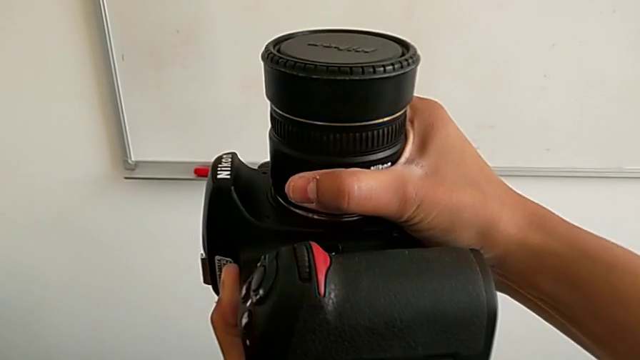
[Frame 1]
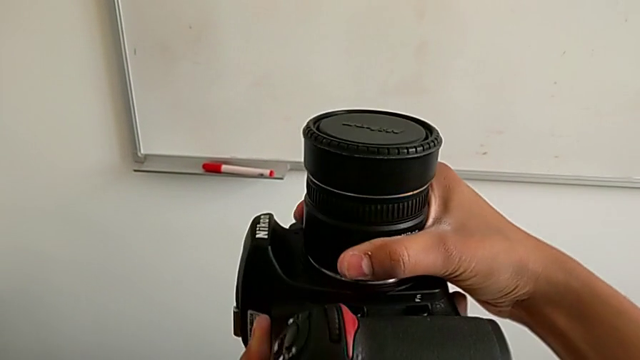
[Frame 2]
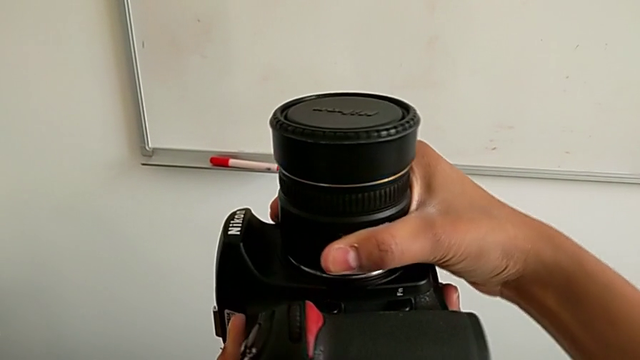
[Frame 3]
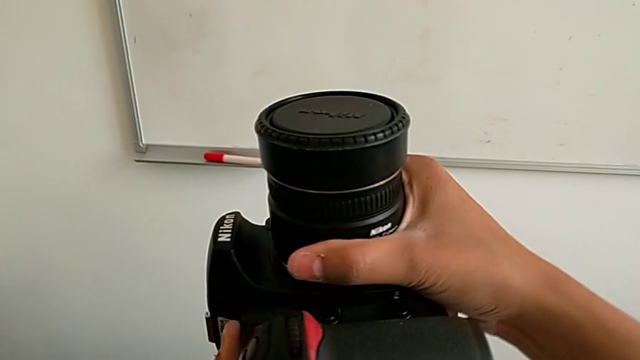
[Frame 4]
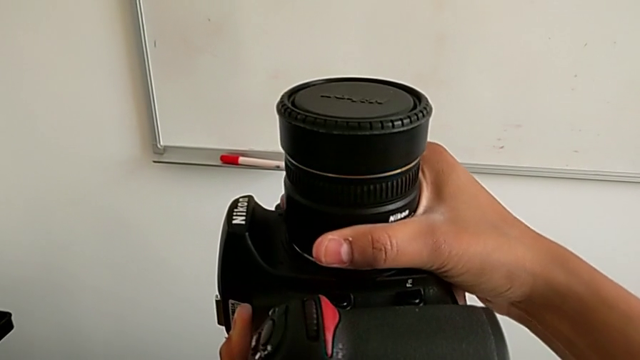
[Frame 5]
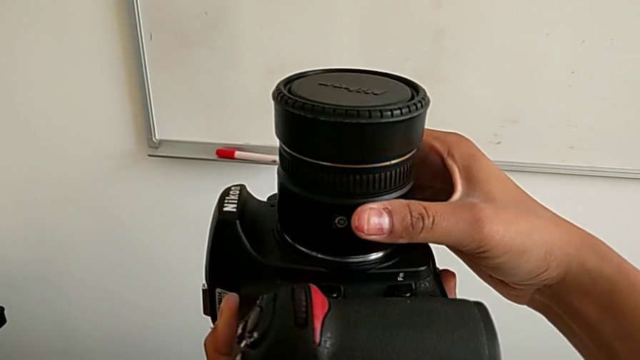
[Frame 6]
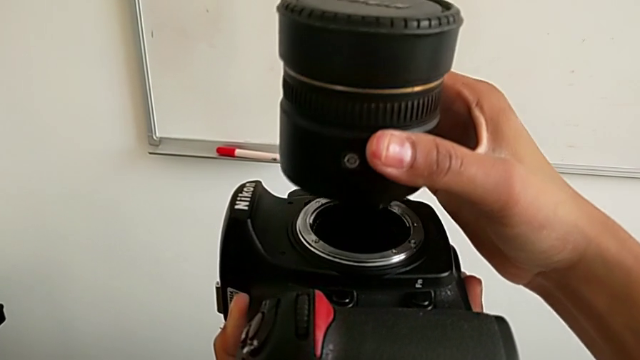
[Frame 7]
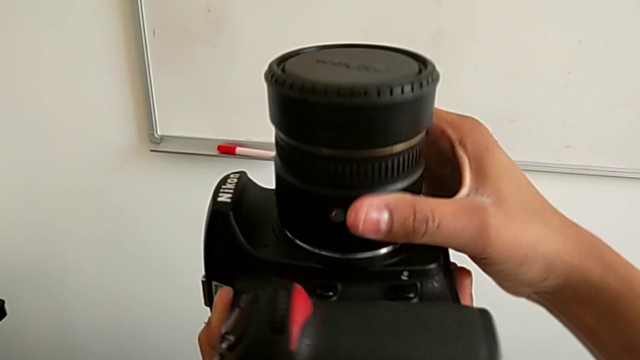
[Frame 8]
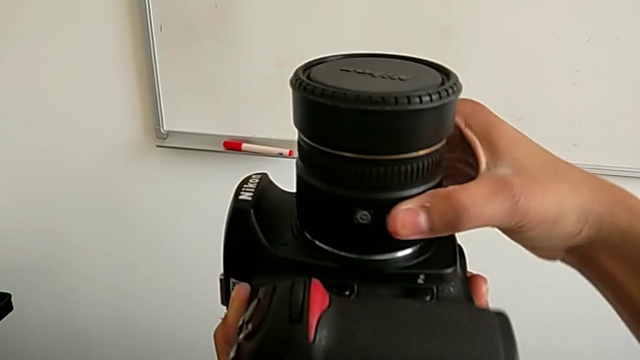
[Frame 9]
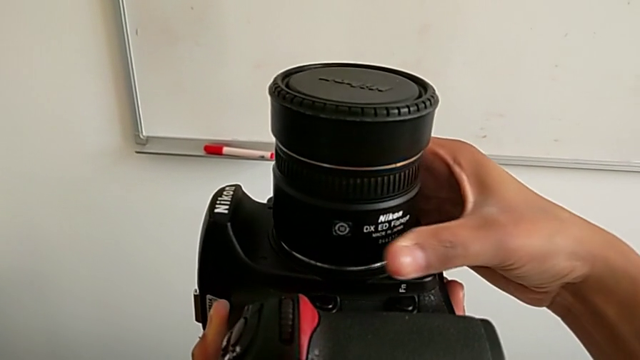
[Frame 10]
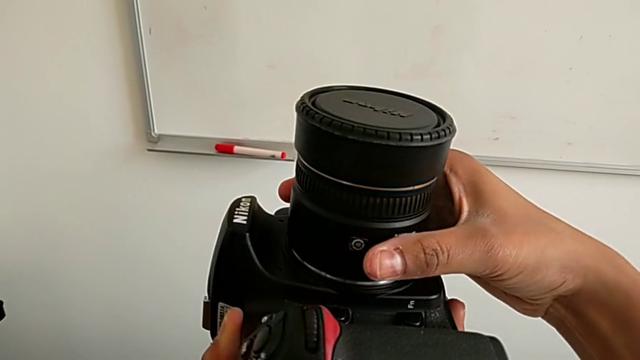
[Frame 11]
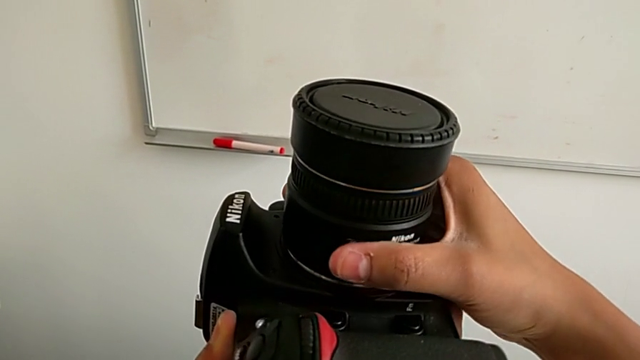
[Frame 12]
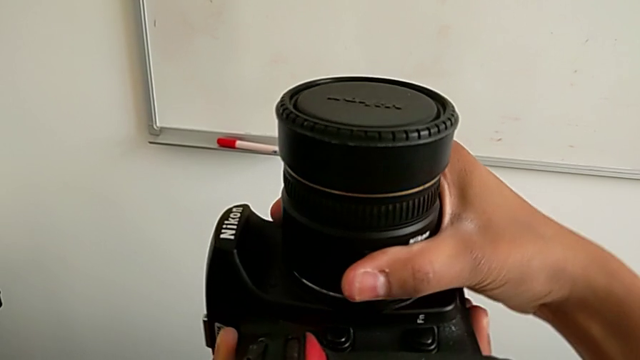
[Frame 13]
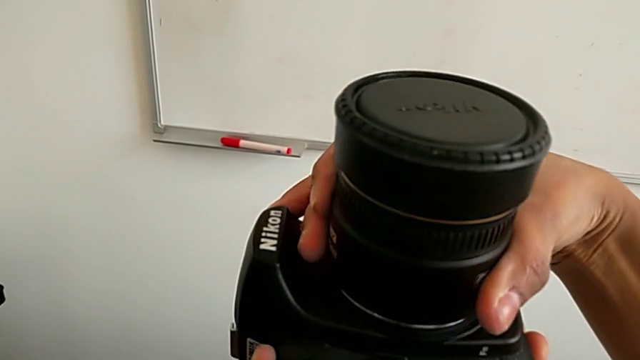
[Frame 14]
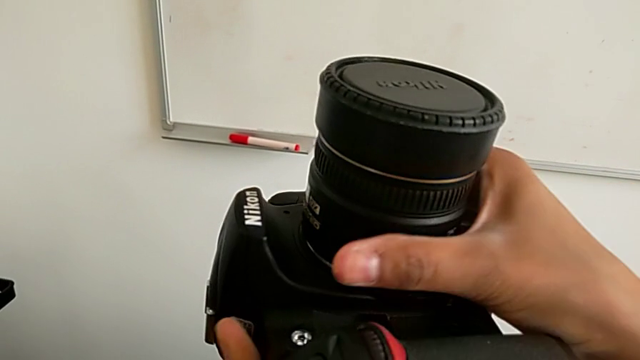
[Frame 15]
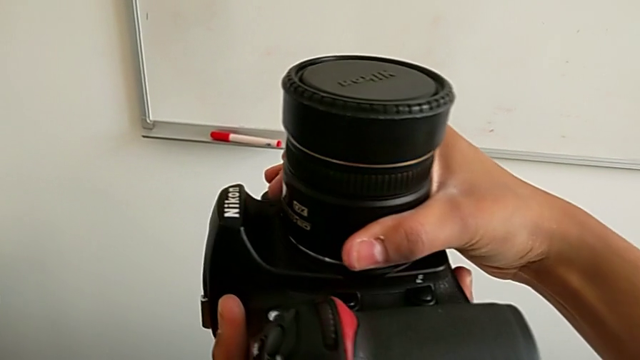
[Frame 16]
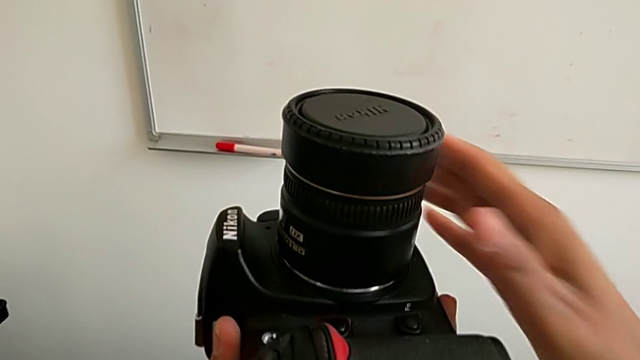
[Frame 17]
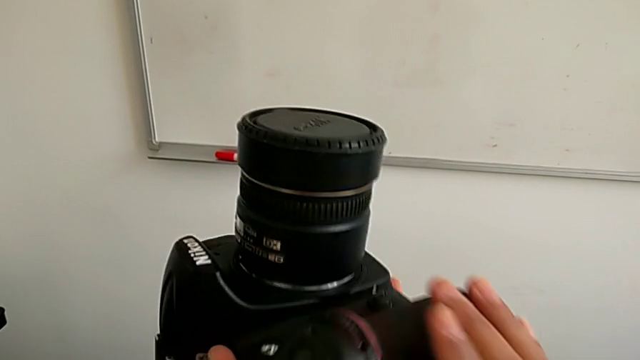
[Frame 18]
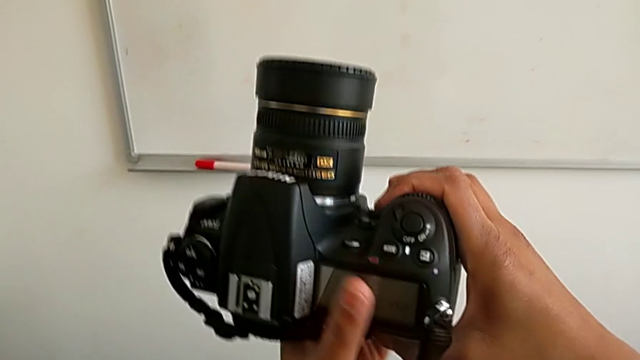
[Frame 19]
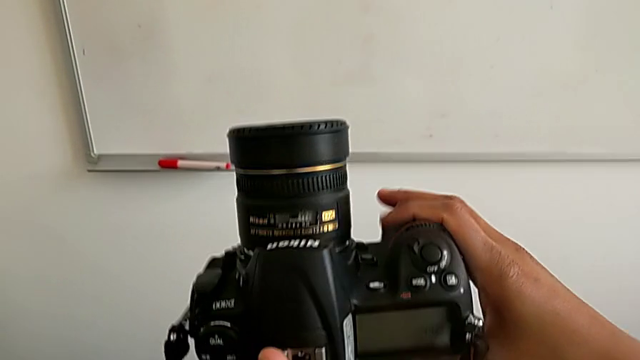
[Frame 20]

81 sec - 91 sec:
The camera wearer is attaching the lens back to the DSLR camera. They rotate the lens, lift it, insert it and rotate it.

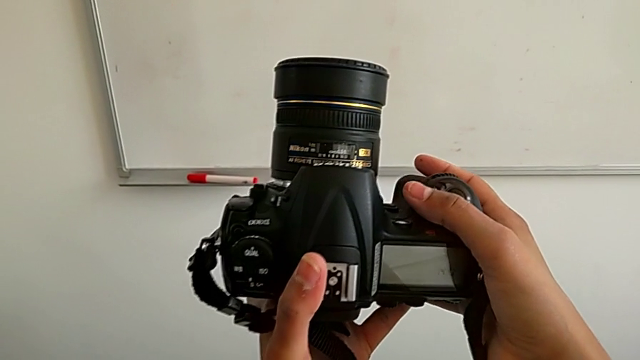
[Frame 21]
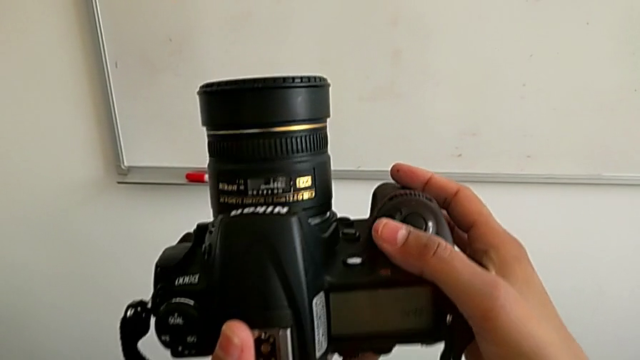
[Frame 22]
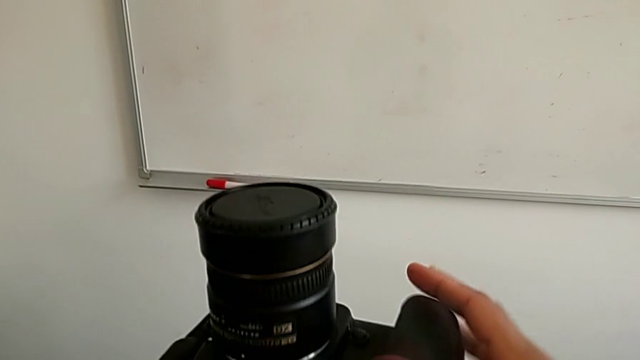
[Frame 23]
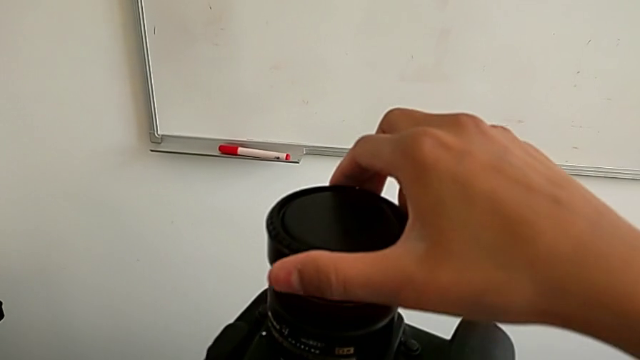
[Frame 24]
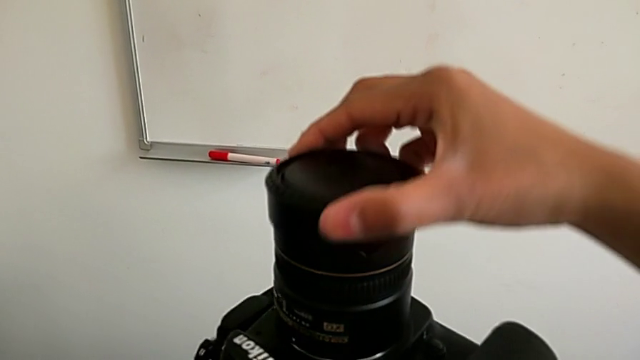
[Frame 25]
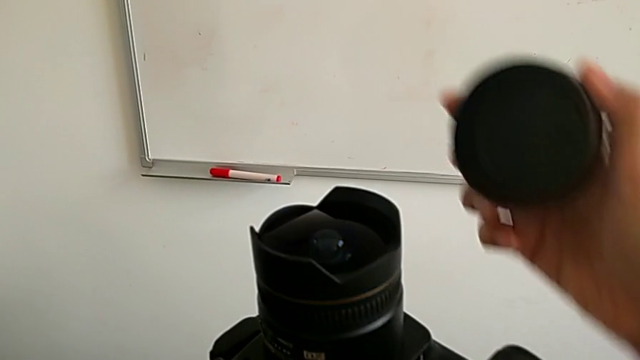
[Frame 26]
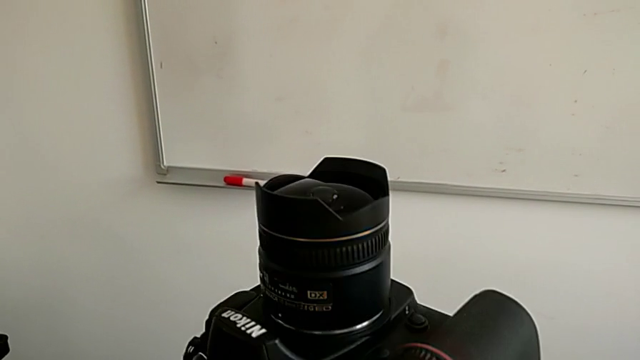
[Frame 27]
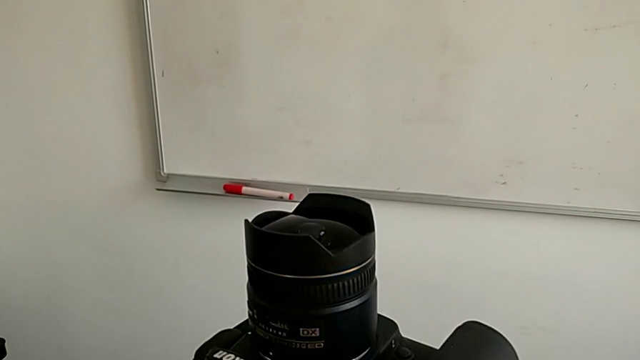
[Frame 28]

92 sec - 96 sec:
The camera wearer removes the lens cover. They grab the lens cover and withdraw it.

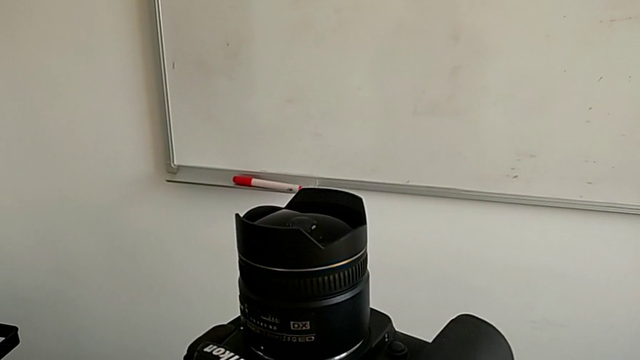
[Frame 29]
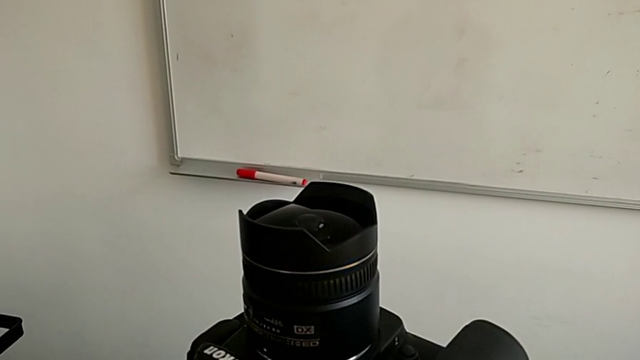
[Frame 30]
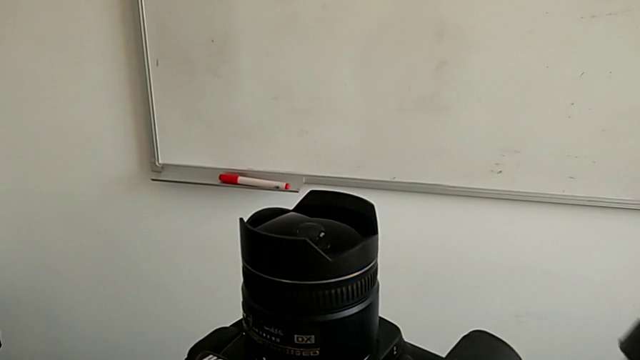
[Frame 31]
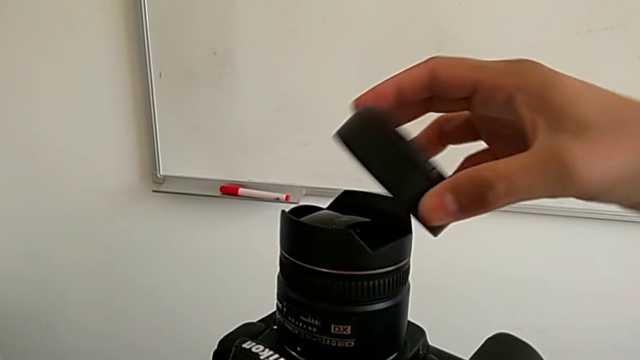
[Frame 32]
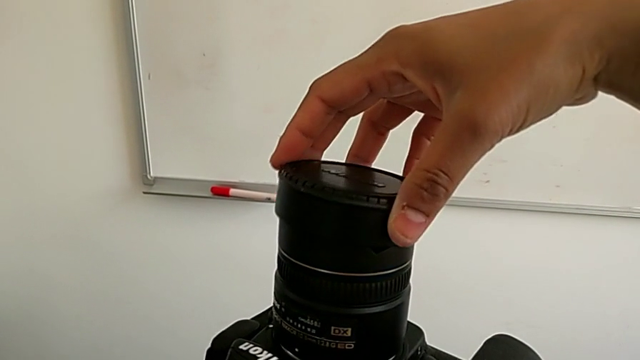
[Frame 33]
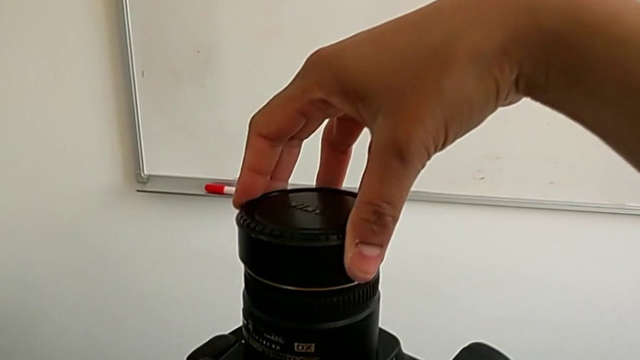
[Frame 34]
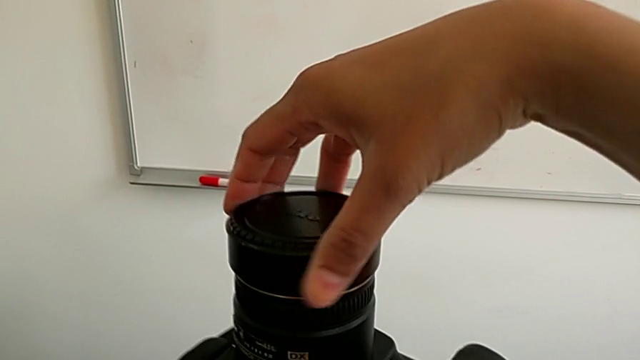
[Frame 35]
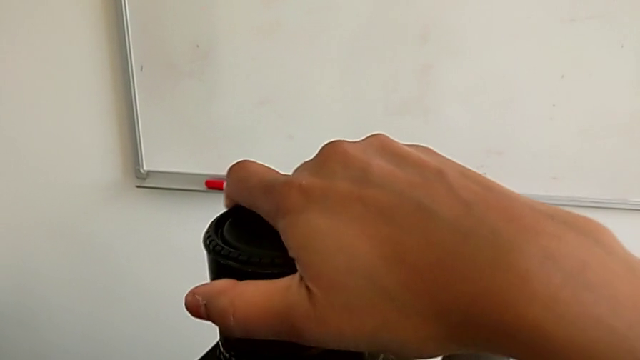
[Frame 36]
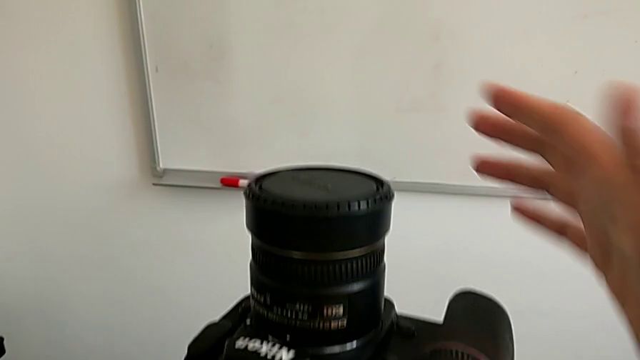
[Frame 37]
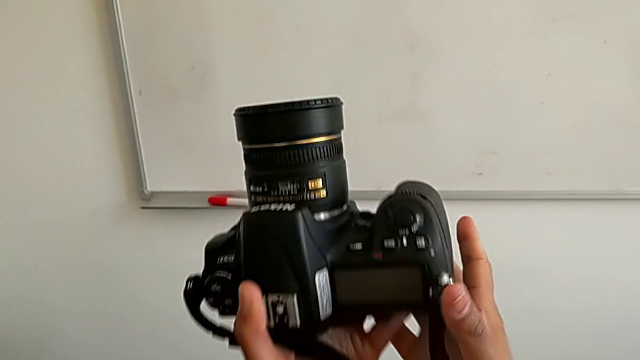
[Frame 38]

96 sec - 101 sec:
The camera wearer attaches the lens cover. They lift the lens cover, insert it and rotate it.

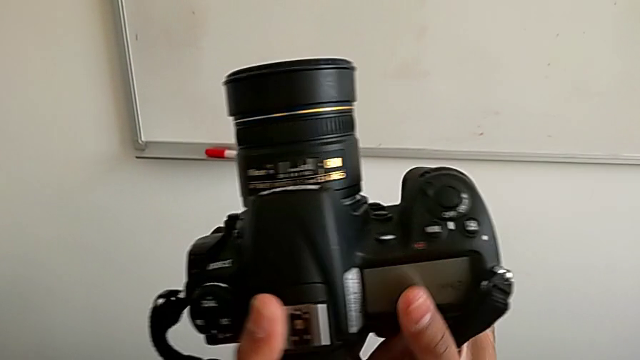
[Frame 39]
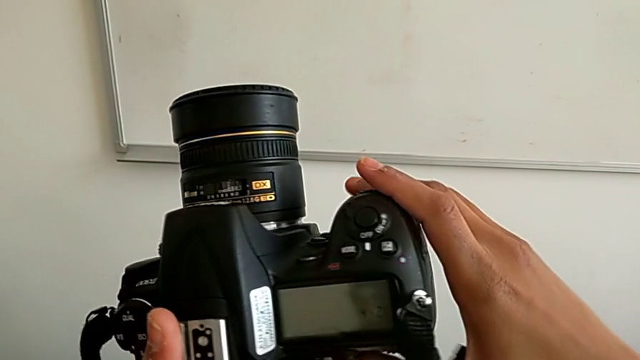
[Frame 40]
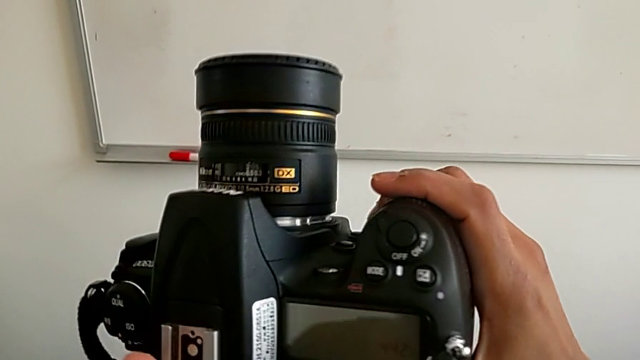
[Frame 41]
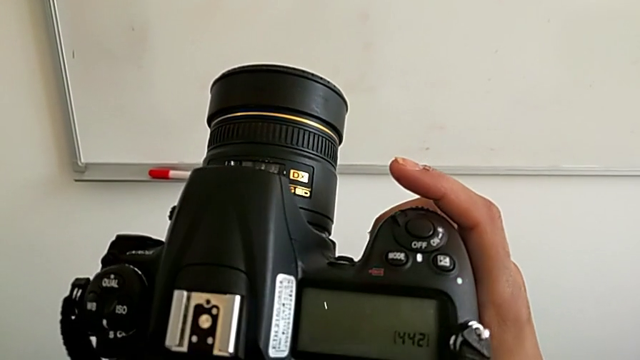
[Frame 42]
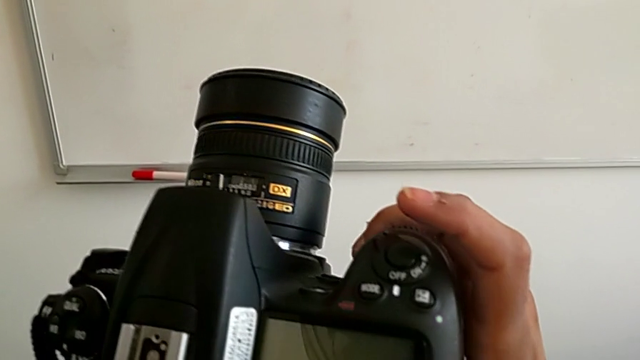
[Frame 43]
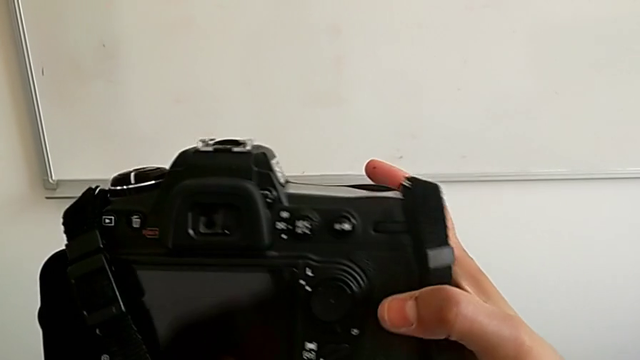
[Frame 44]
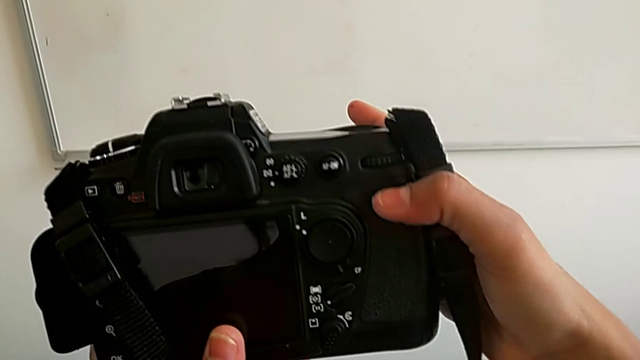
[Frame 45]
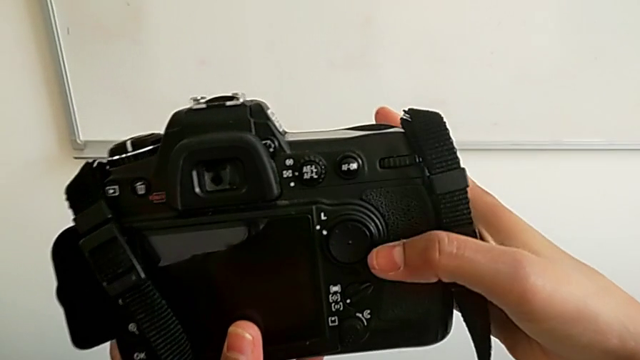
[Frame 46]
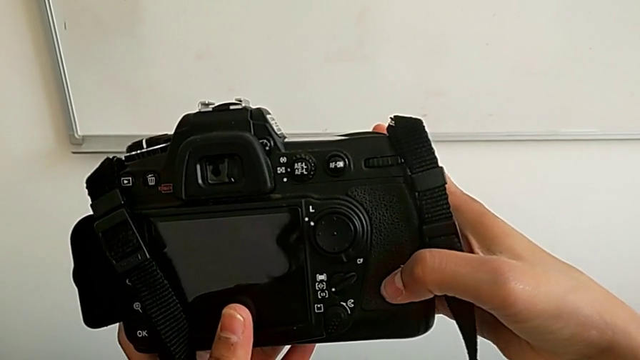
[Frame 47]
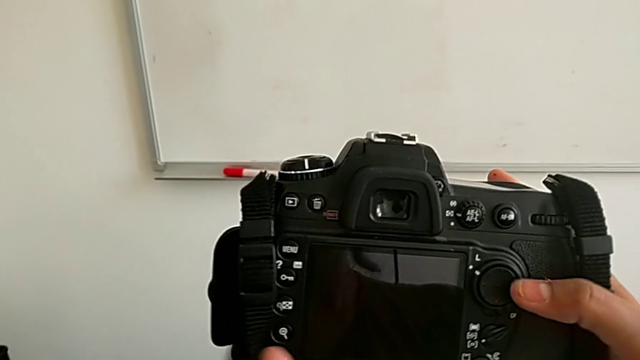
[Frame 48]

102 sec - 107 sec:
The camera wearer is turning on their DSLR. They begin to inspect the DSLR.
